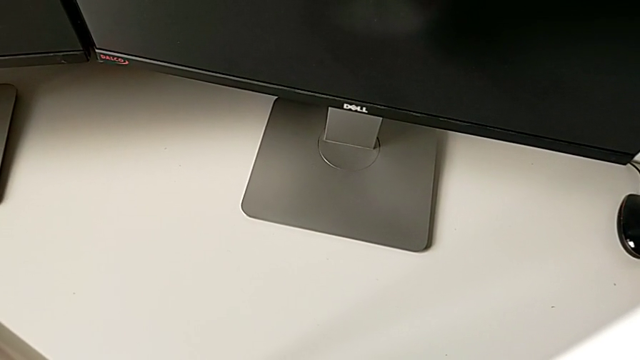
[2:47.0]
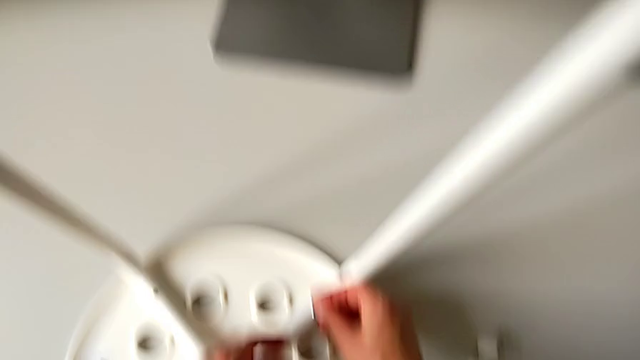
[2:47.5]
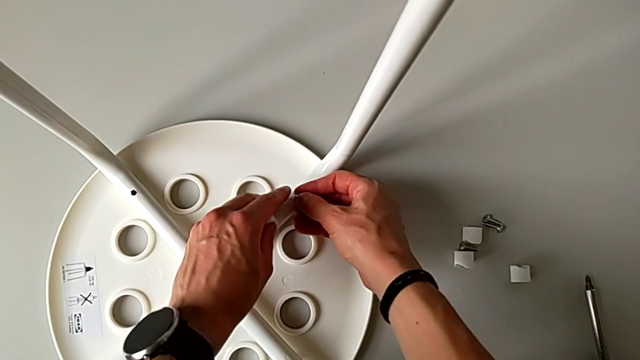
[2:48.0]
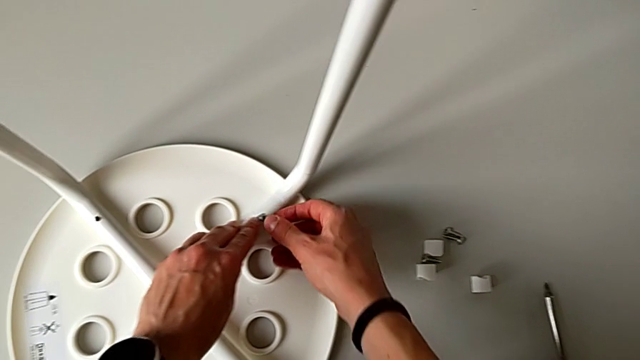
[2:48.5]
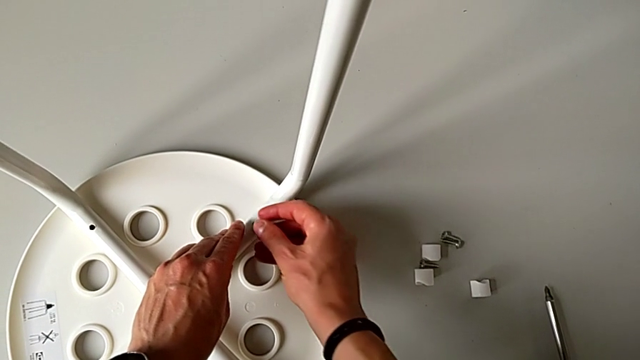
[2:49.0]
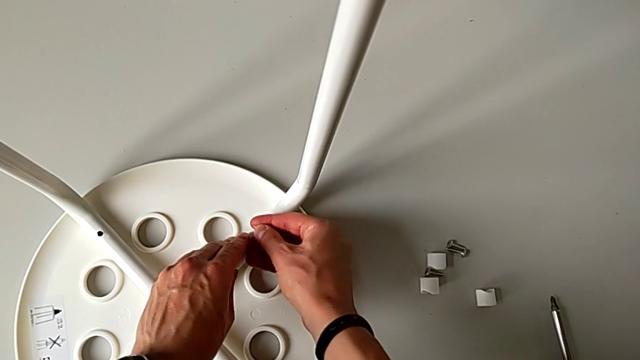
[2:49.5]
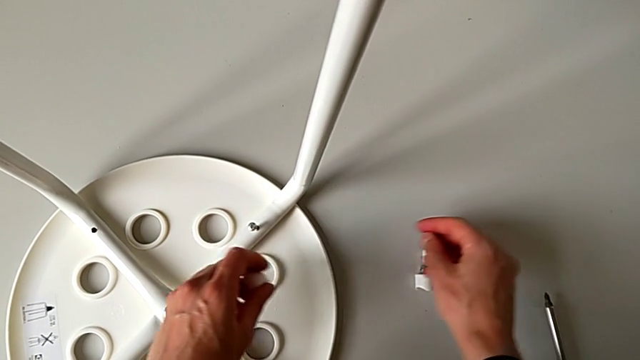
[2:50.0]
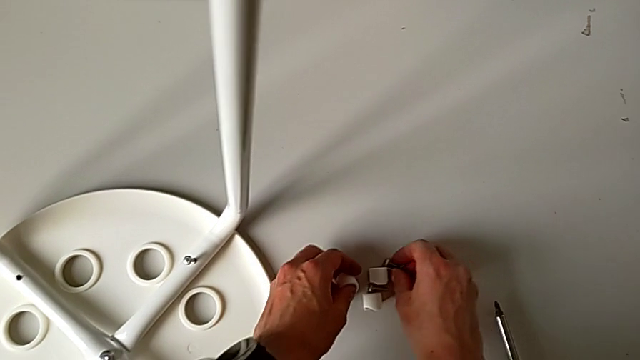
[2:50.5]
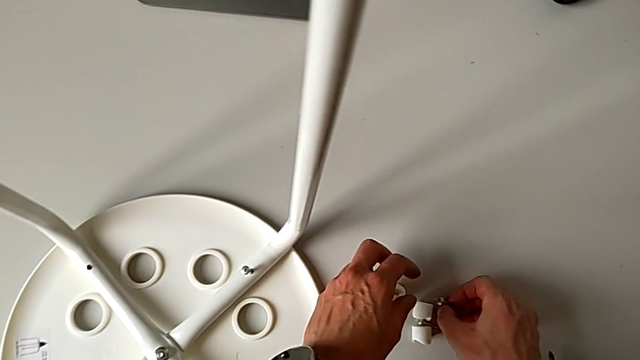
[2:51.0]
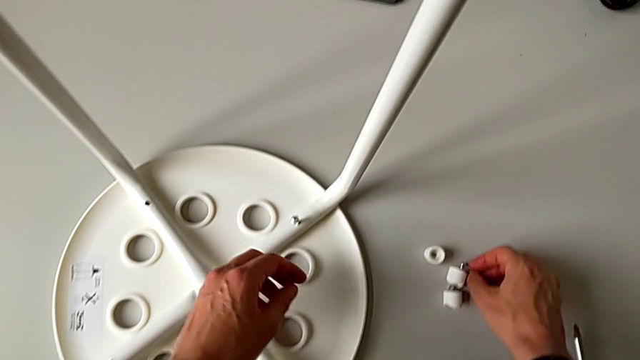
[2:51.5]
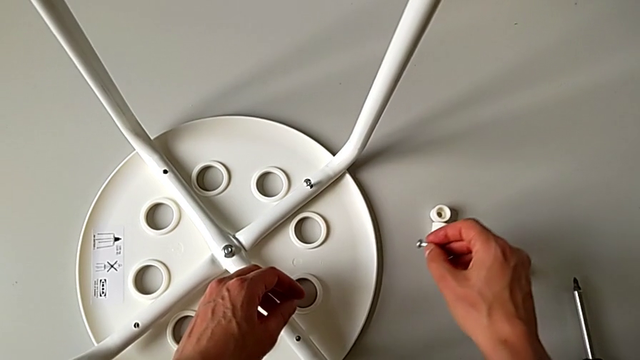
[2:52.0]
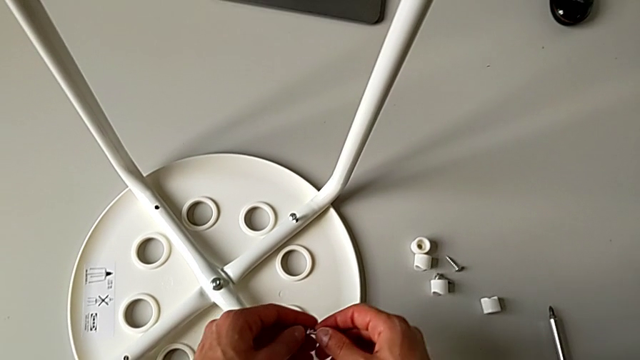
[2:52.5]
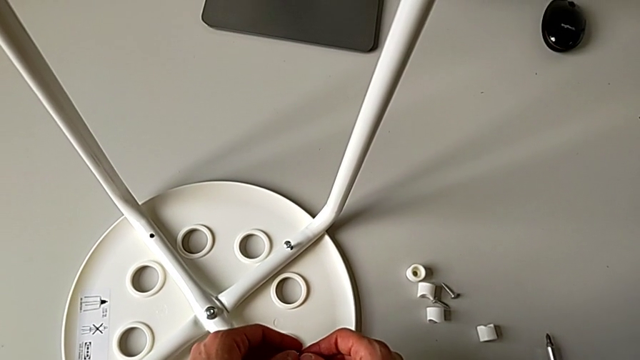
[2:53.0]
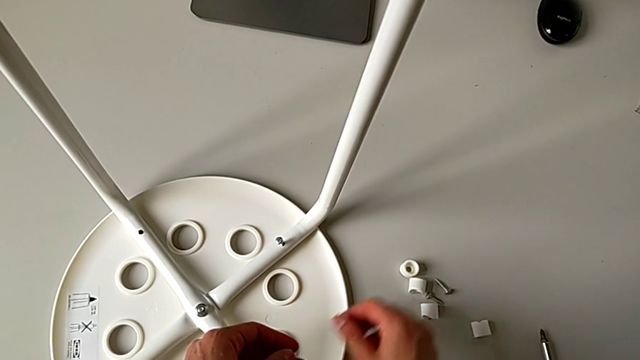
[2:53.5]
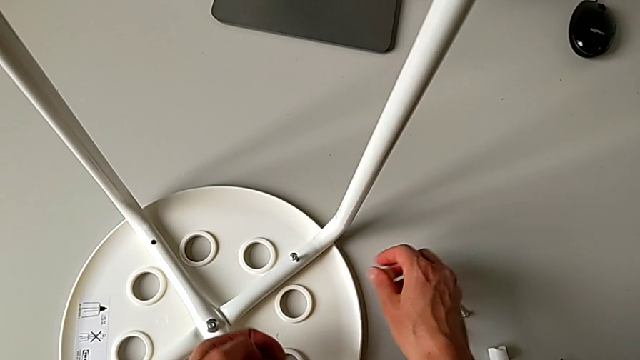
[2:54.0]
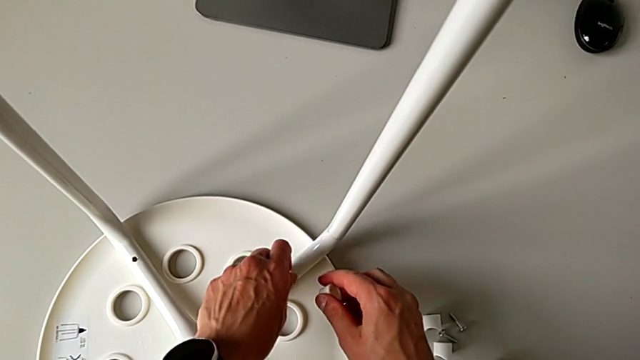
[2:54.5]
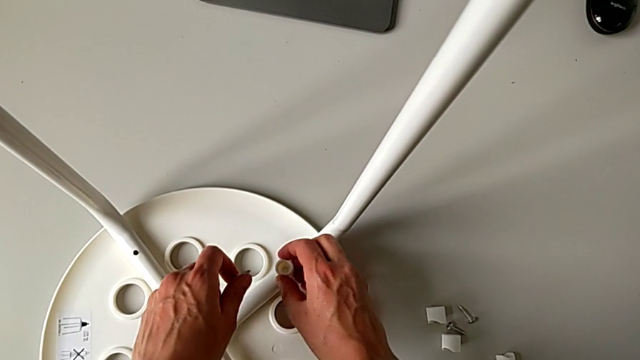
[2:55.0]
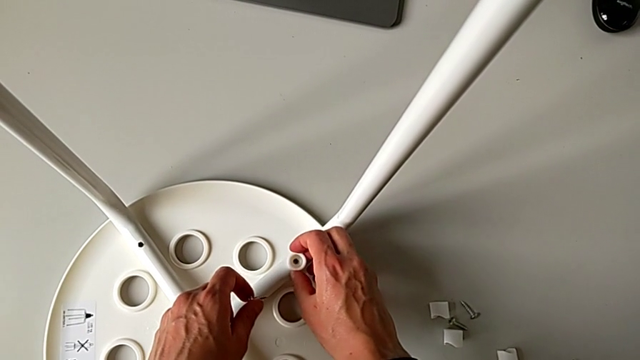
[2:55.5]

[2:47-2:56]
The camera wearer is assembling the legs with the seat. They keep wrongly inserting the screw, place the washer, grab the screw twice, grab the washer, disassemble the screw and insert the washer.

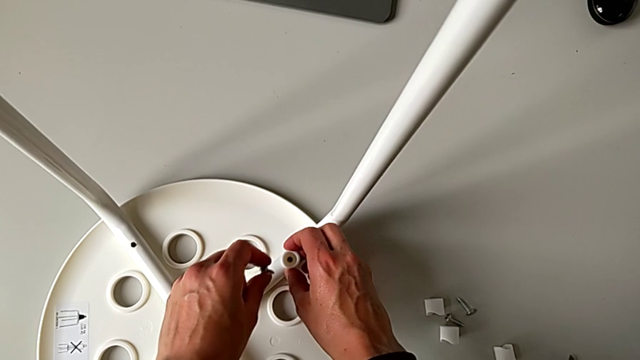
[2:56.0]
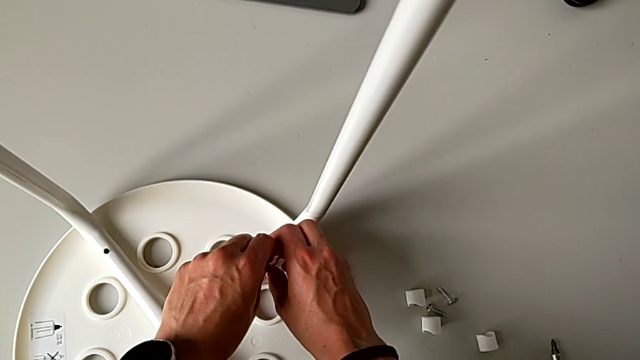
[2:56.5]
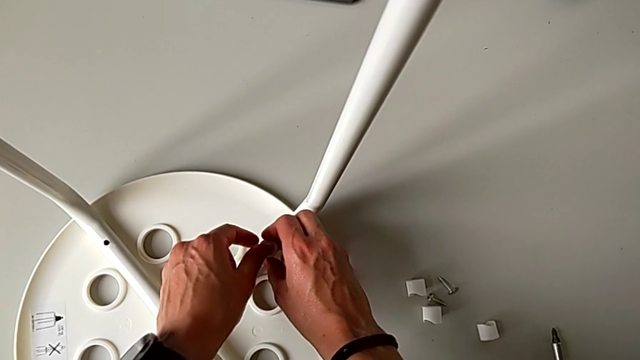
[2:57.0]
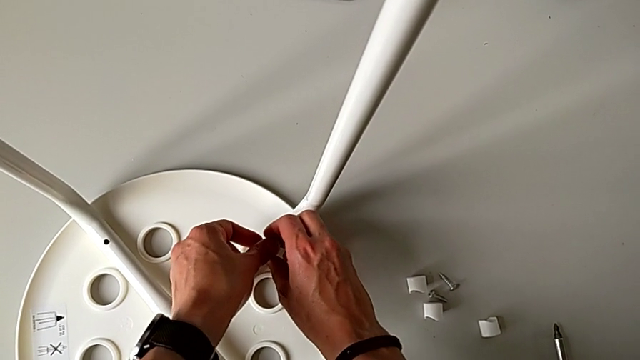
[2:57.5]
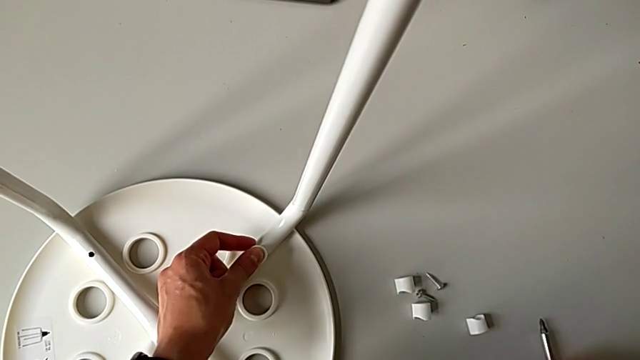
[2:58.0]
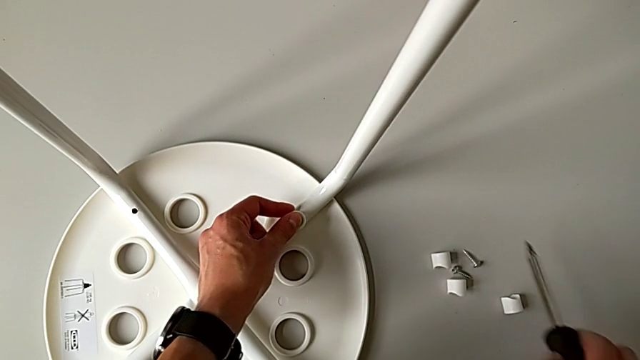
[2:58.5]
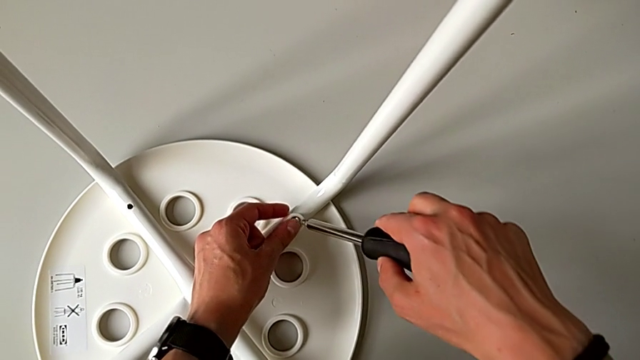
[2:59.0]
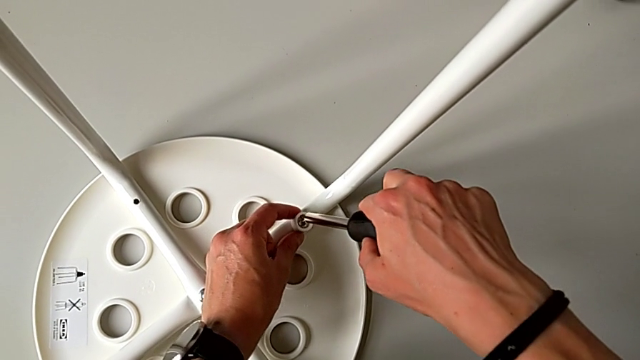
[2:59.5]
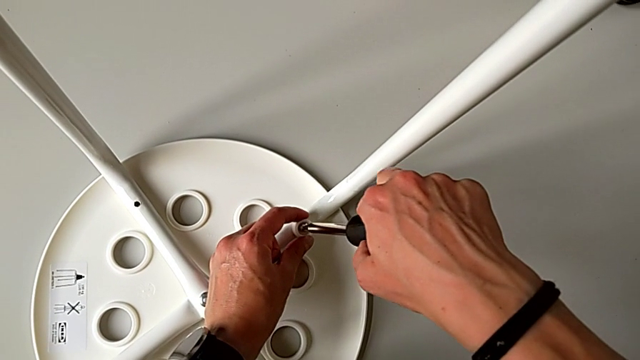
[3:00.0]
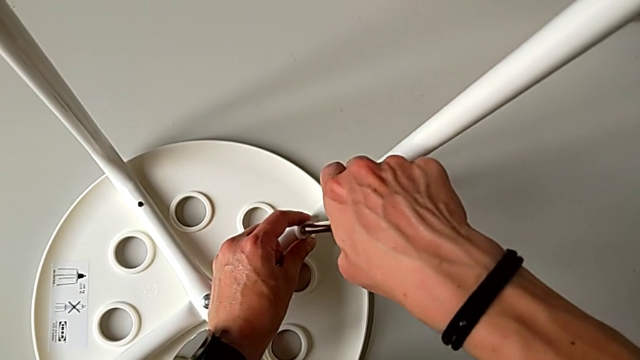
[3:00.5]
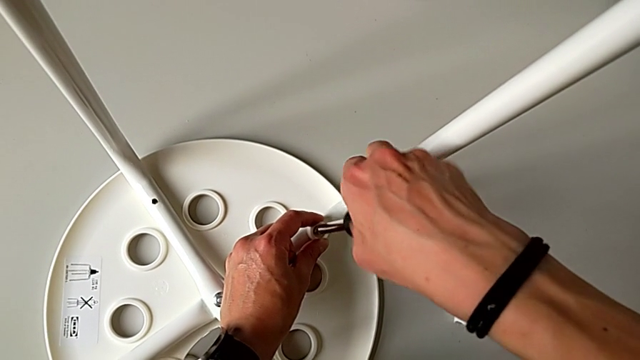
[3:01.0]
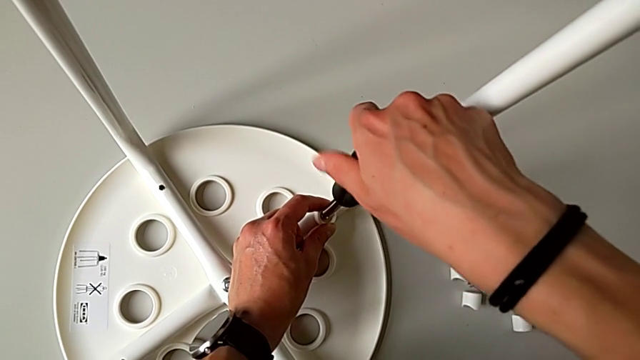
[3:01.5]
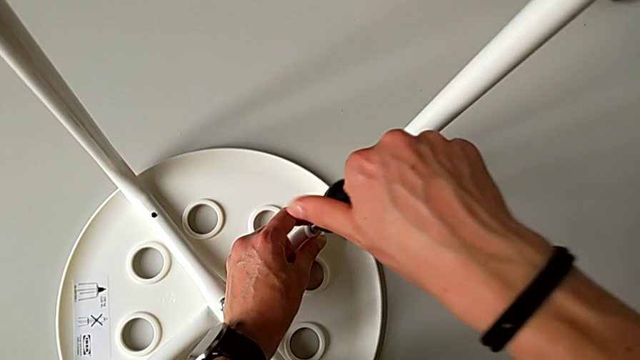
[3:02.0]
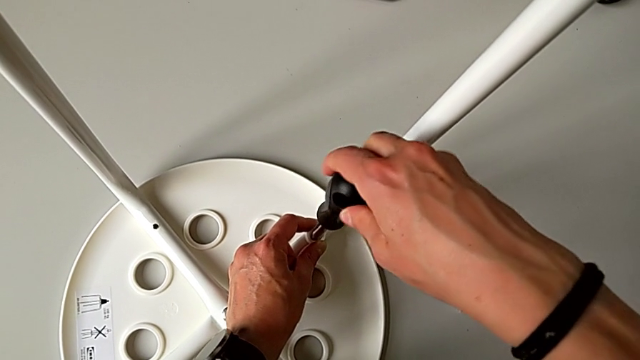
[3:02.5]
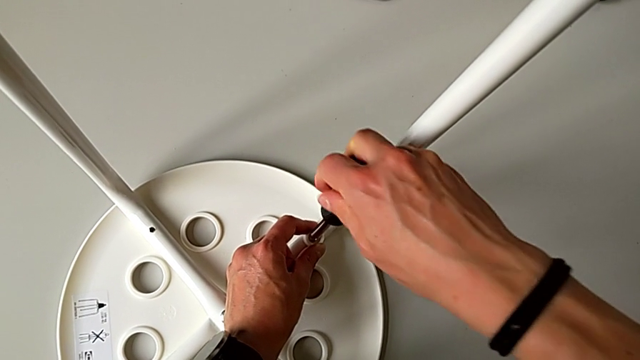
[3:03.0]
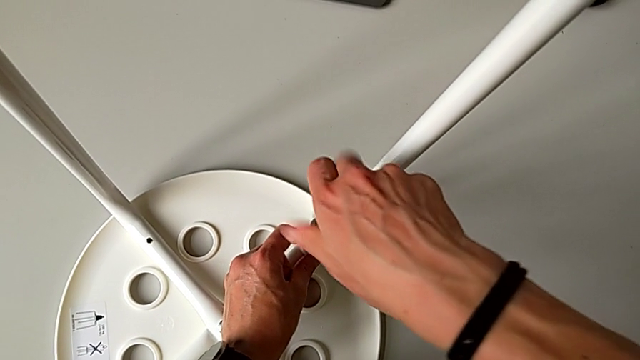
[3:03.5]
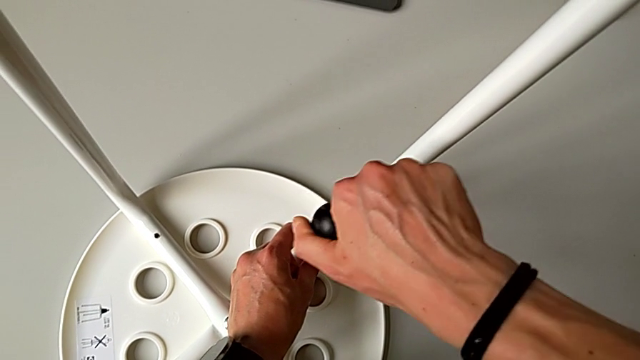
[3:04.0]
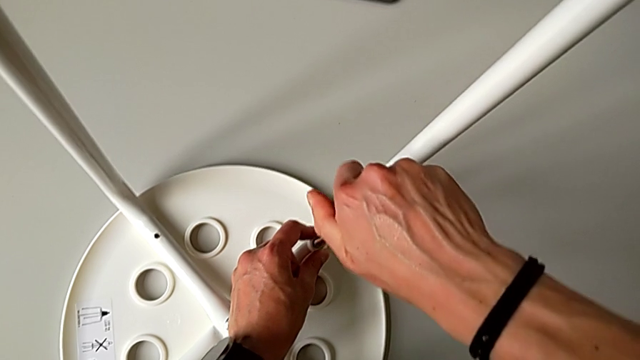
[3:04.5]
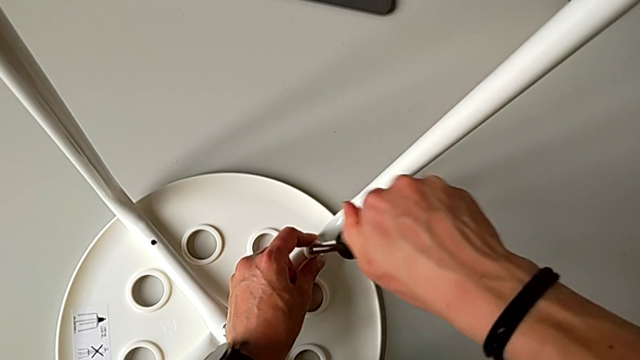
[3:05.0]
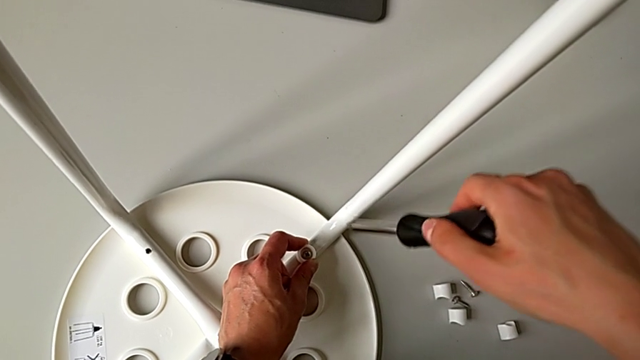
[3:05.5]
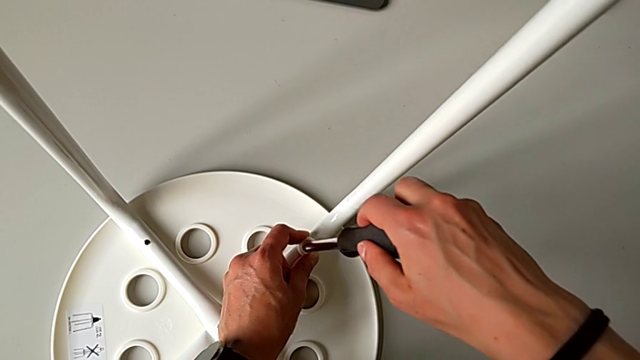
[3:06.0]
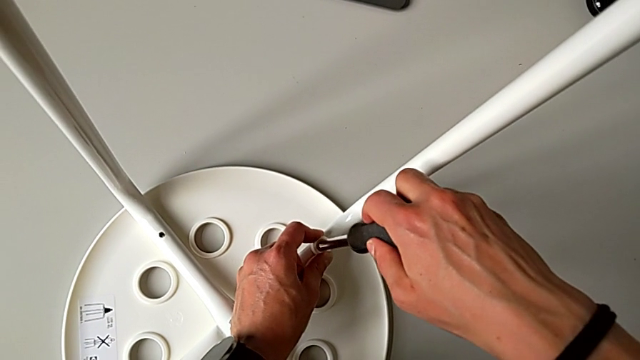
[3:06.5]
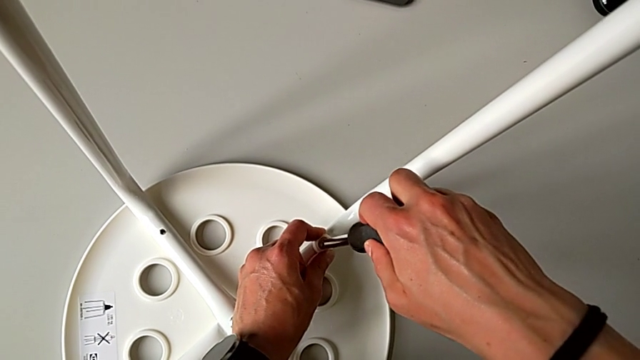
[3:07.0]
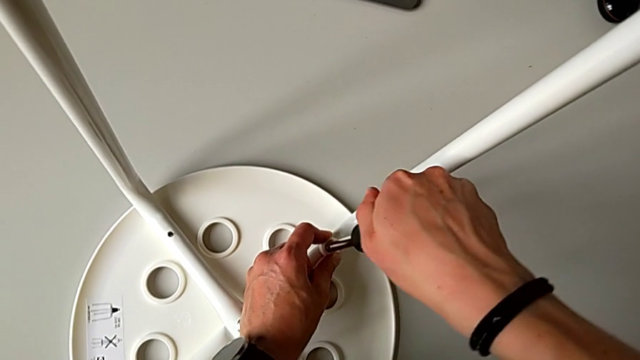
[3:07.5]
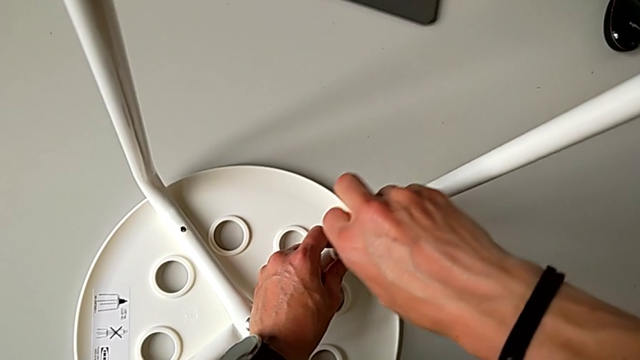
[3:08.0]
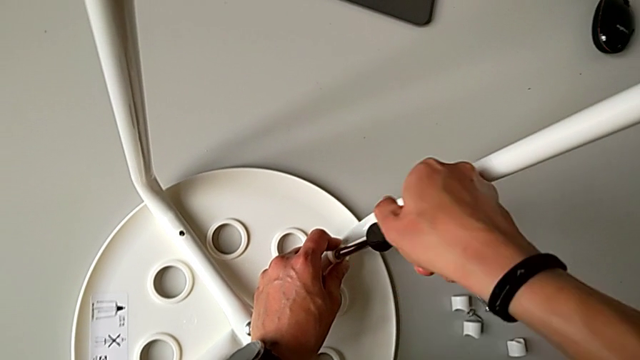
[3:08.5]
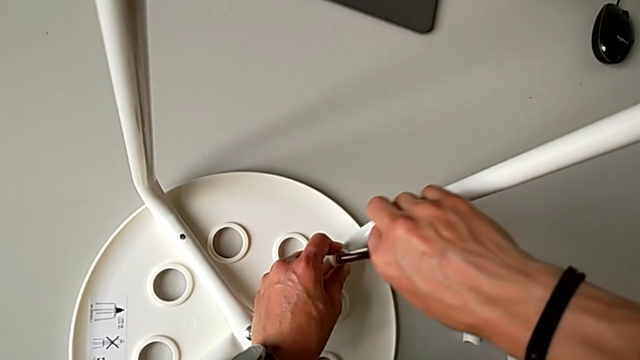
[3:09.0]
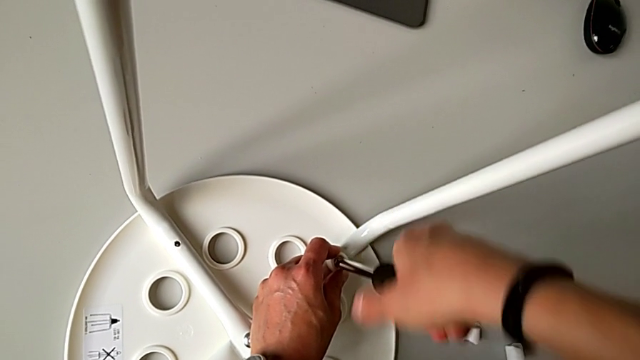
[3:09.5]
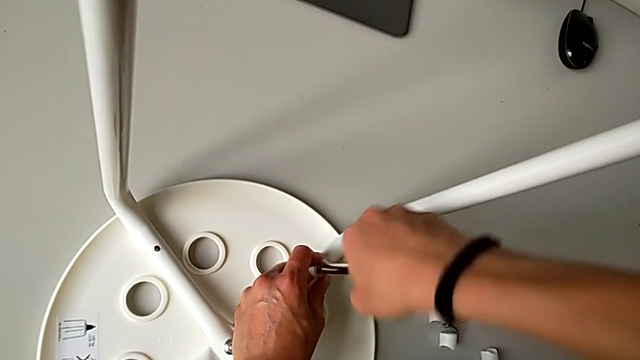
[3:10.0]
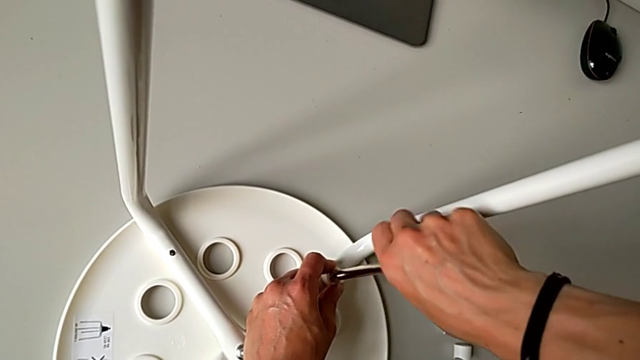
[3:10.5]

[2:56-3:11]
The camera wearer is assembling the legs with the seat. They insert the screw, grab the screwdriver, insert it and begin to screw the screw.
